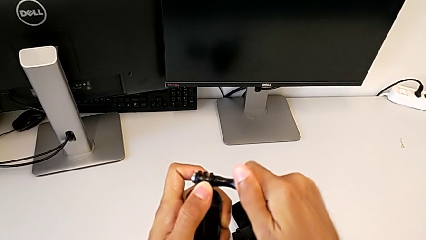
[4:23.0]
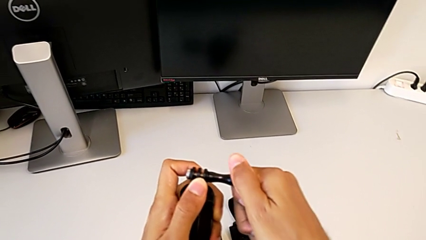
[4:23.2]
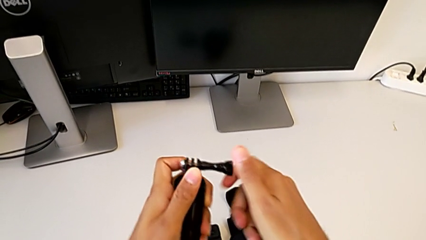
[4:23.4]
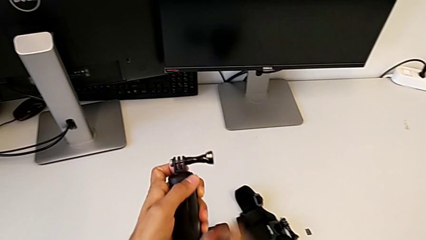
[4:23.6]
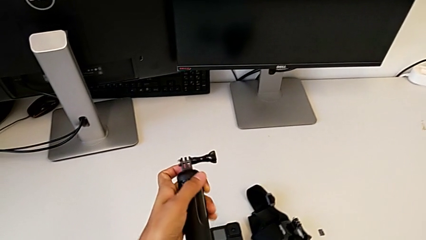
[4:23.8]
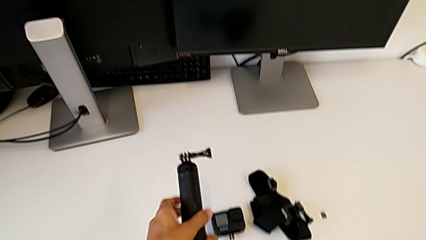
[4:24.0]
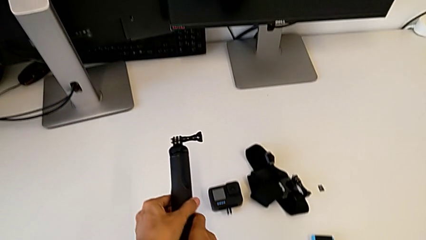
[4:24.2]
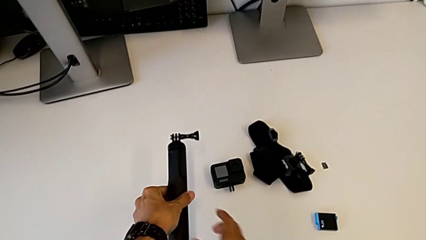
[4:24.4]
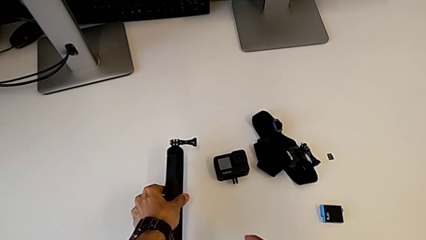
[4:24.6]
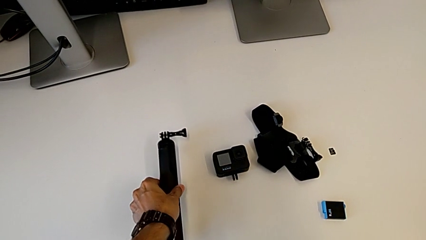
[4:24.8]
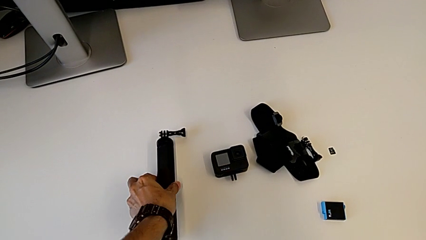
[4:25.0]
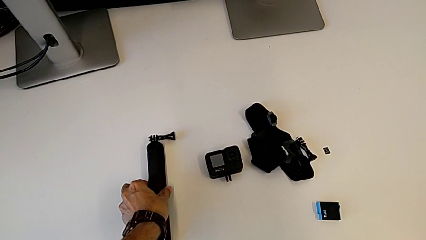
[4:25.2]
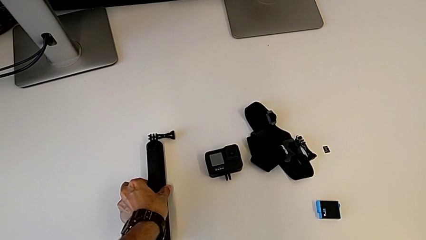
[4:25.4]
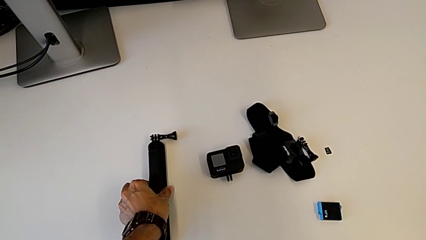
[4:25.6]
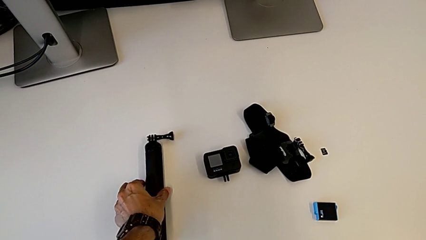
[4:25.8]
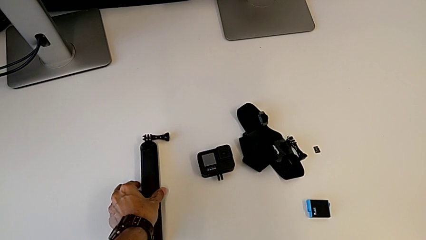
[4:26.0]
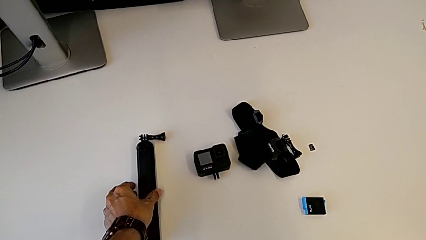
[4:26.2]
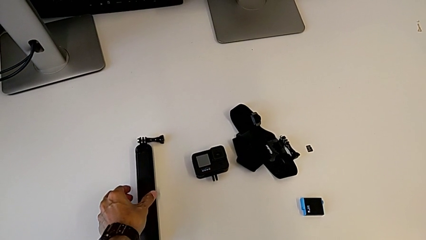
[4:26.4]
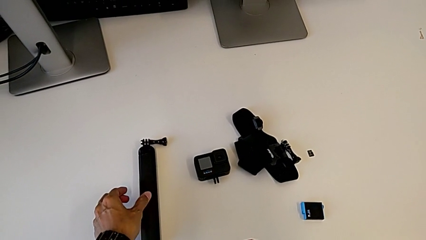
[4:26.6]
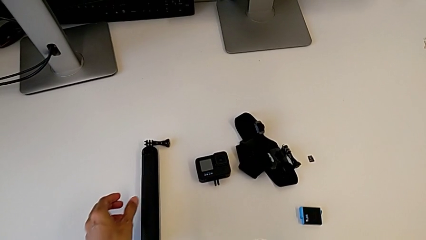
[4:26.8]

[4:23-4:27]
The camera wearer is removing the handheld grip. They screw the screw.
